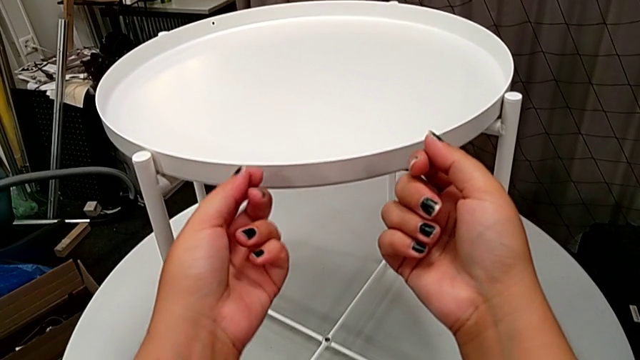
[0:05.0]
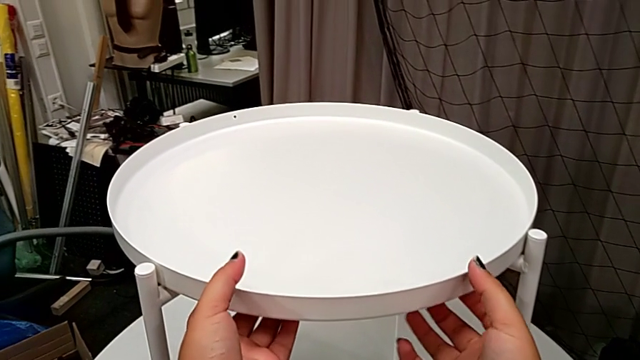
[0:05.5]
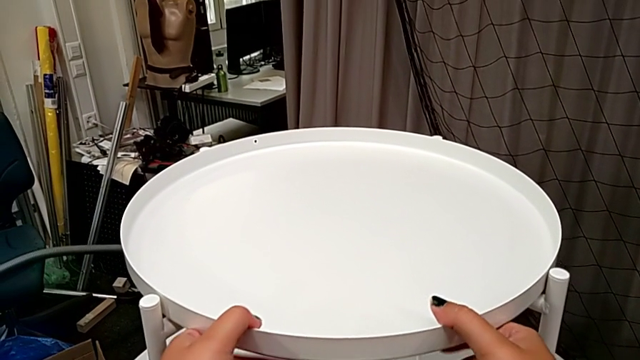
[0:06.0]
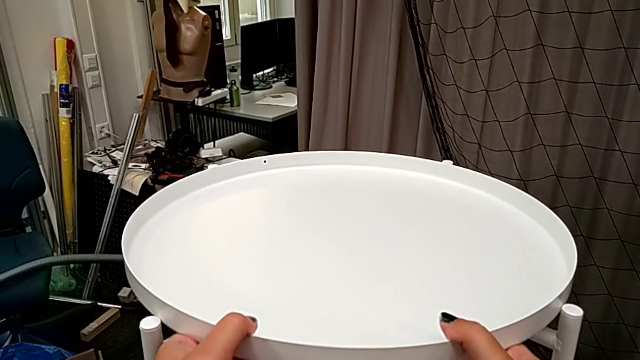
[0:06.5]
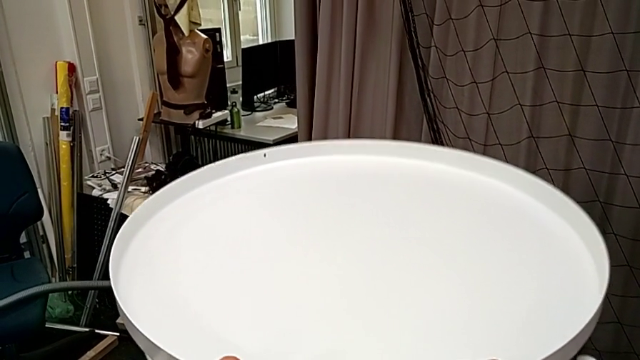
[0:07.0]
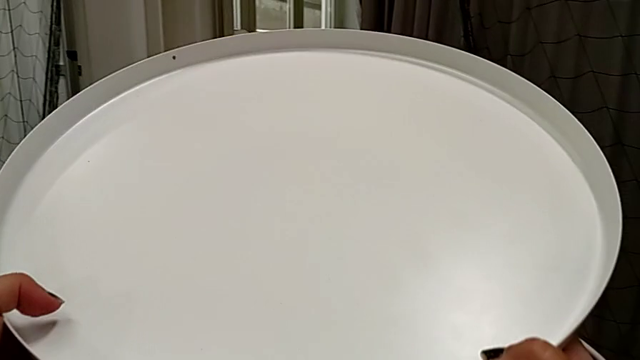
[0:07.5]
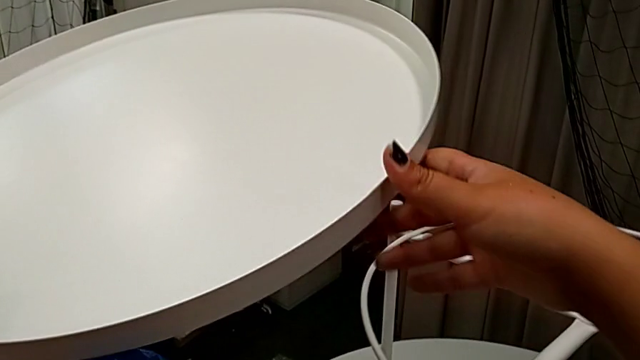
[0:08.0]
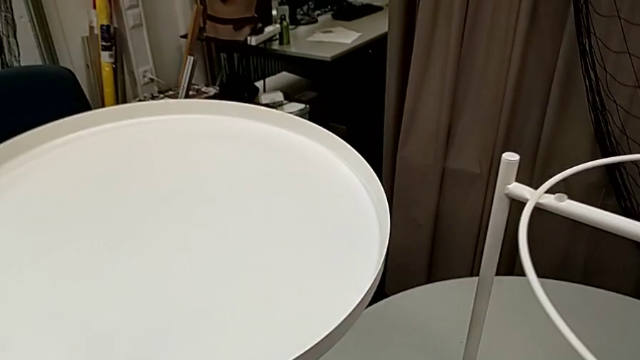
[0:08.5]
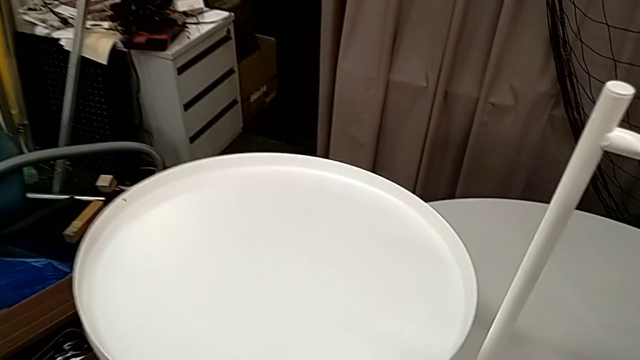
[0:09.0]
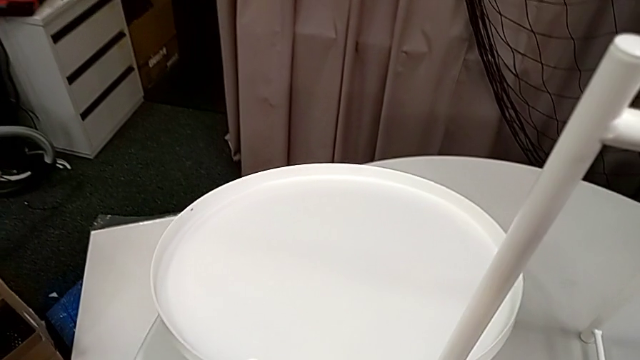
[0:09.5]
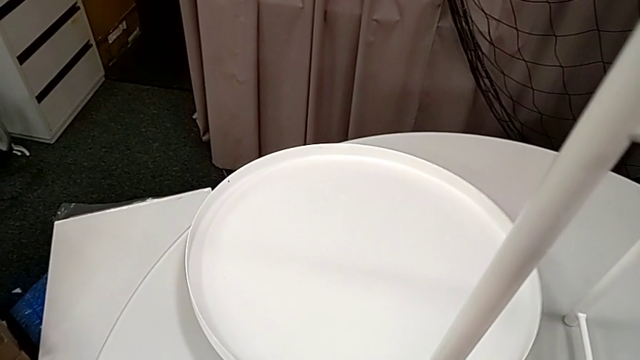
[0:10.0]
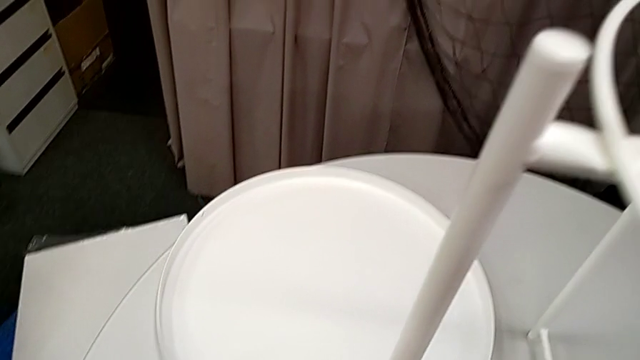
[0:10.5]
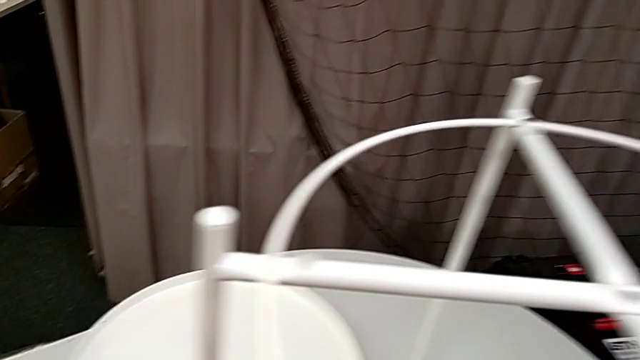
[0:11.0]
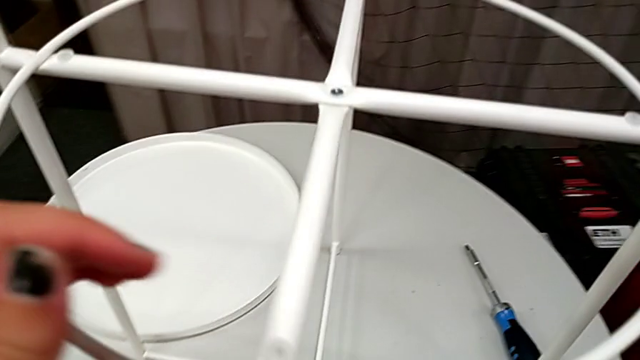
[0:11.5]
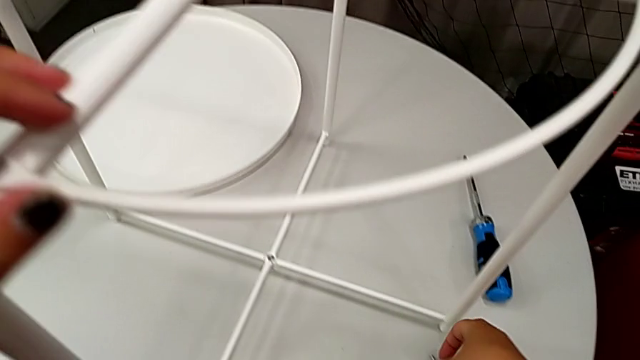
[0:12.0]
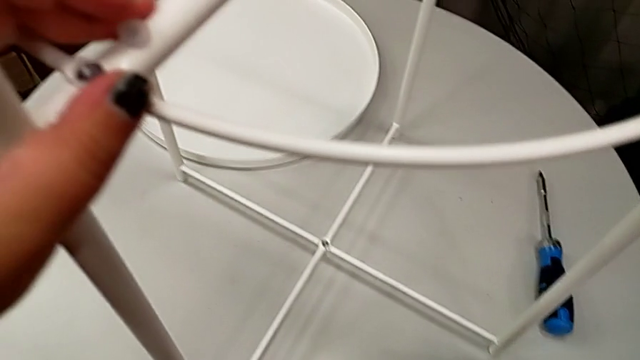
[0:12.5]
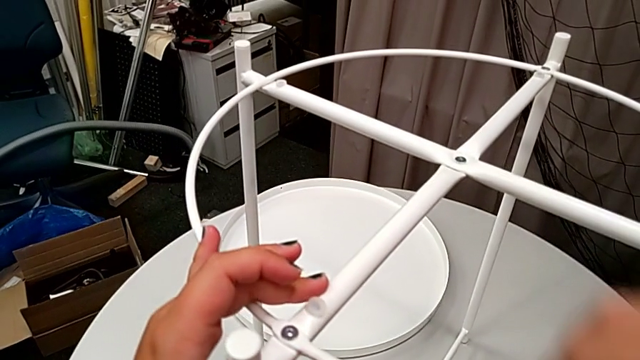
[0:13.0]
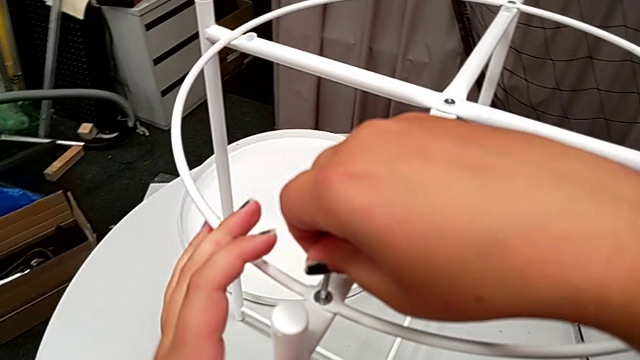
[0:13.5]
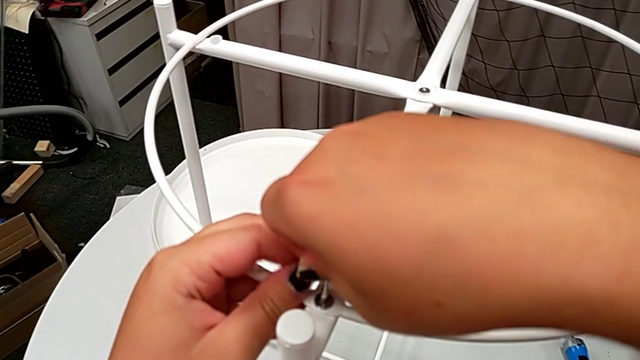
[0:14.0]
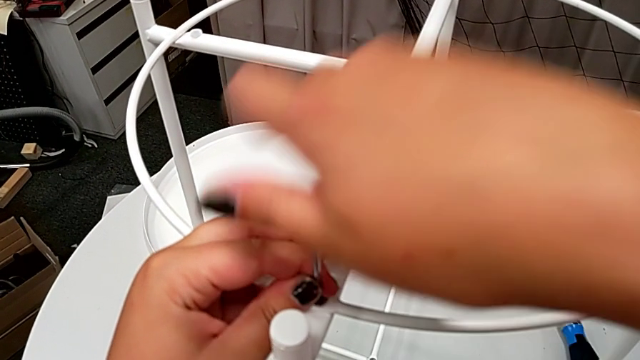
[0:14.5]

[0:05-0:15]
The camera wearer is disassembling the top of the table. They grab the tray, disassemble it and place it. They grab the tray table, grab the Allen wrench and insert it.

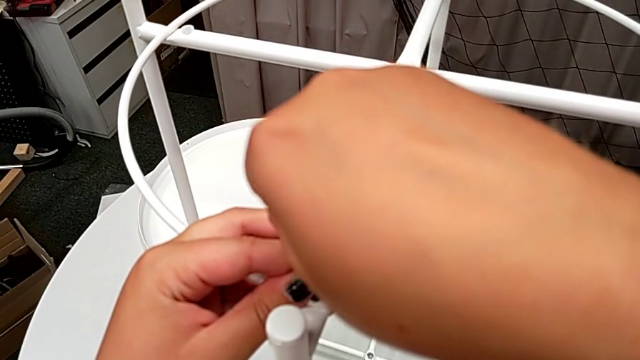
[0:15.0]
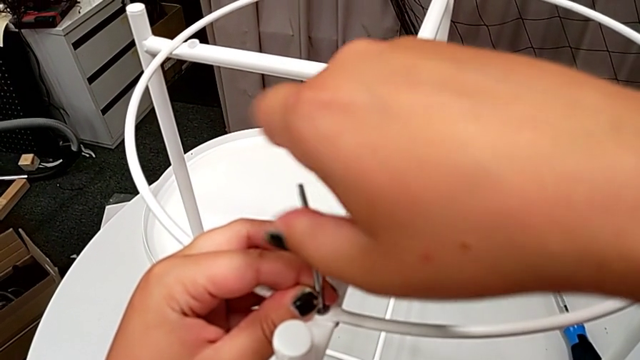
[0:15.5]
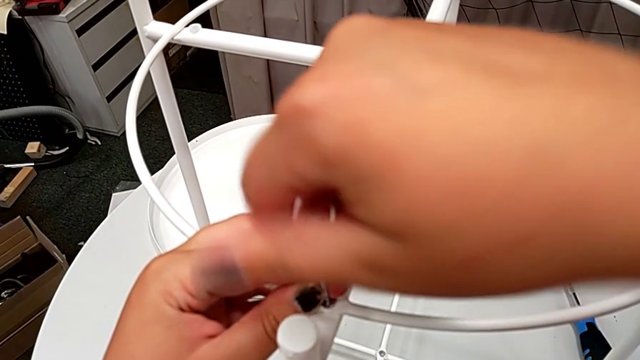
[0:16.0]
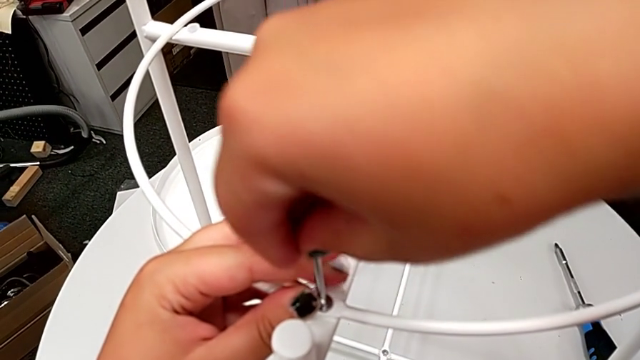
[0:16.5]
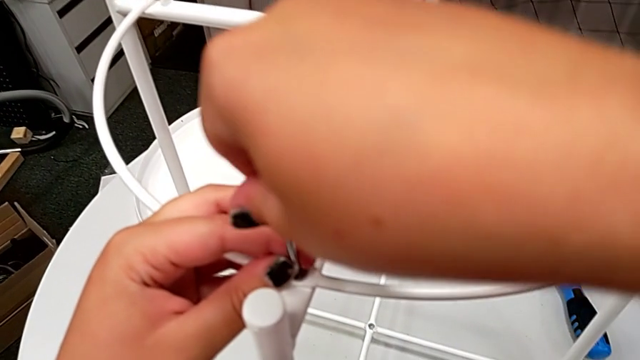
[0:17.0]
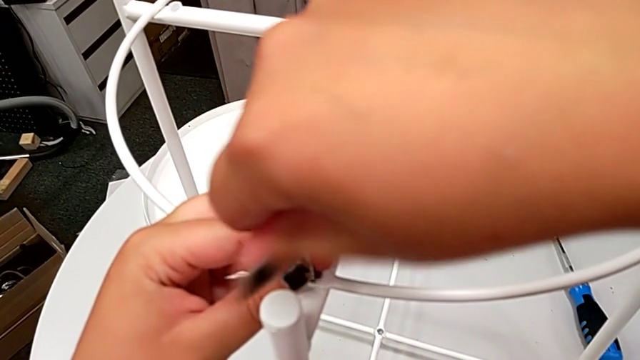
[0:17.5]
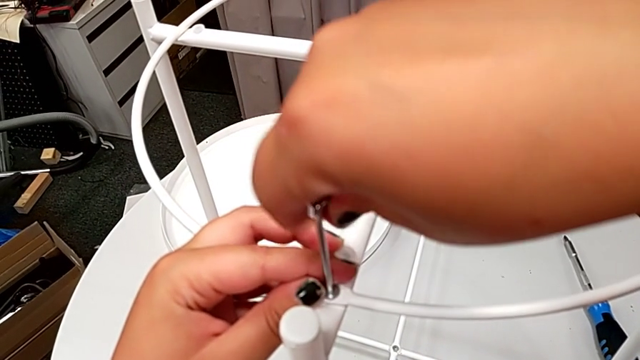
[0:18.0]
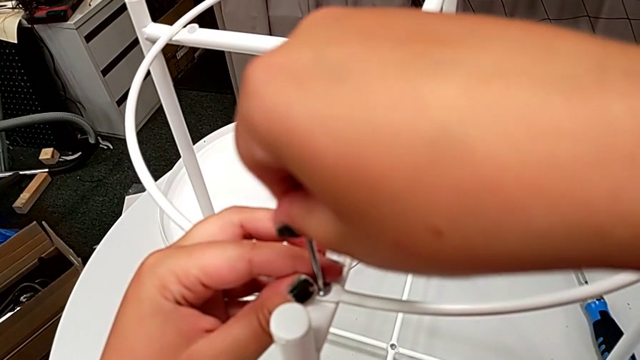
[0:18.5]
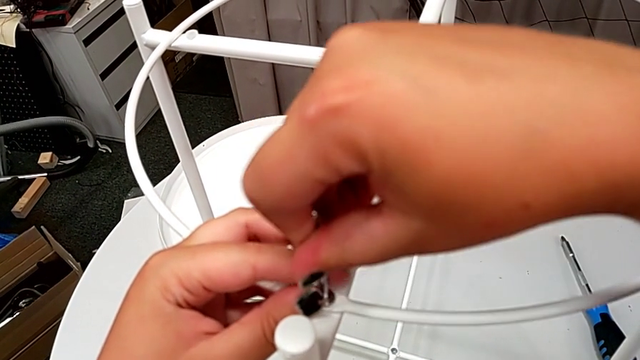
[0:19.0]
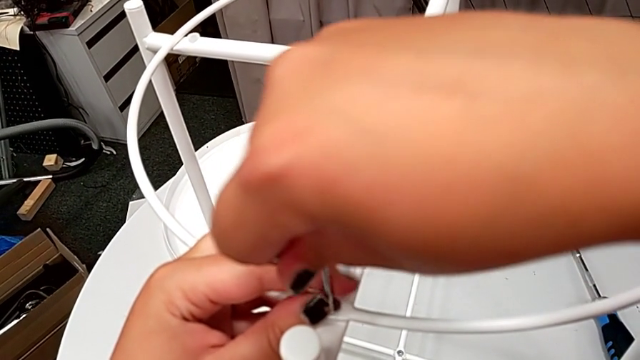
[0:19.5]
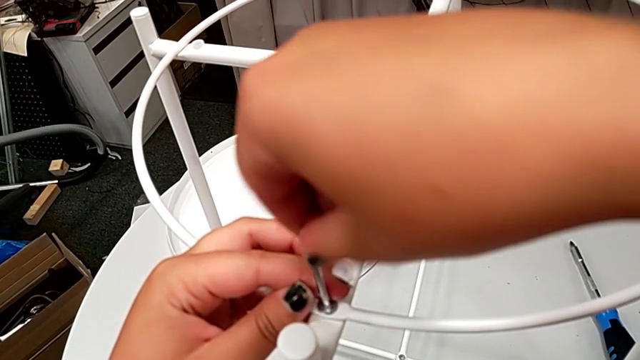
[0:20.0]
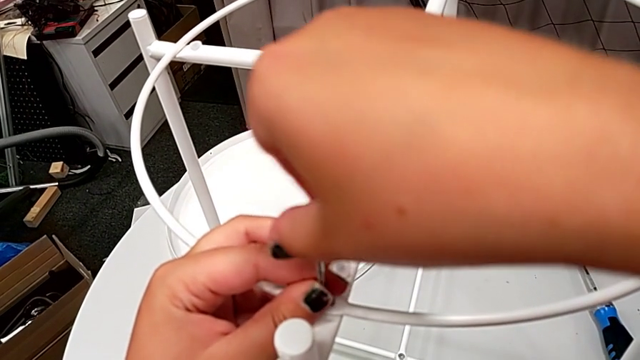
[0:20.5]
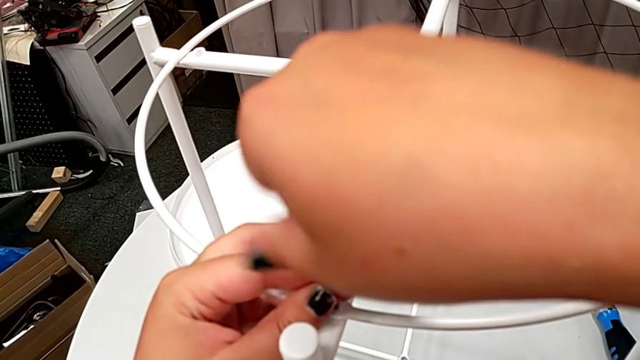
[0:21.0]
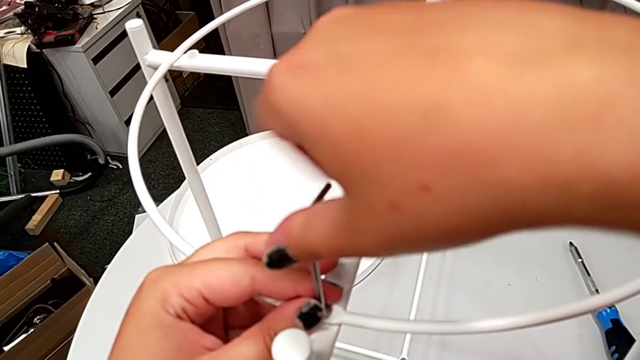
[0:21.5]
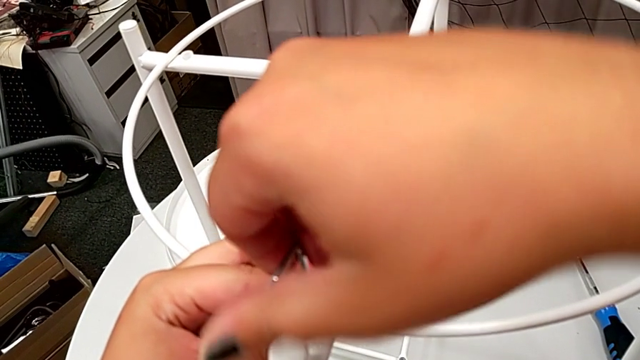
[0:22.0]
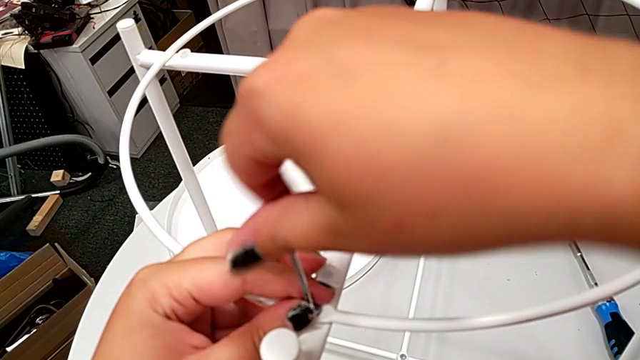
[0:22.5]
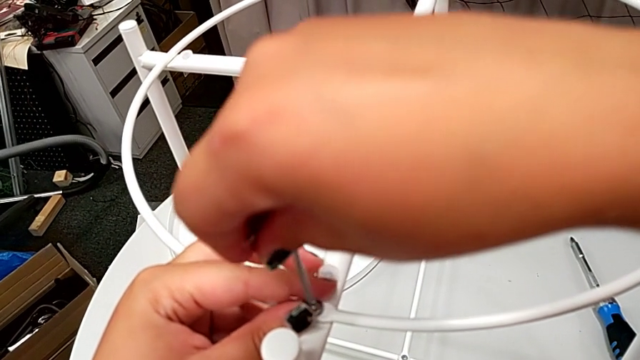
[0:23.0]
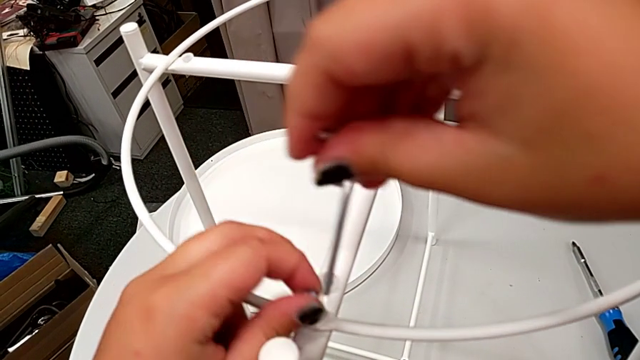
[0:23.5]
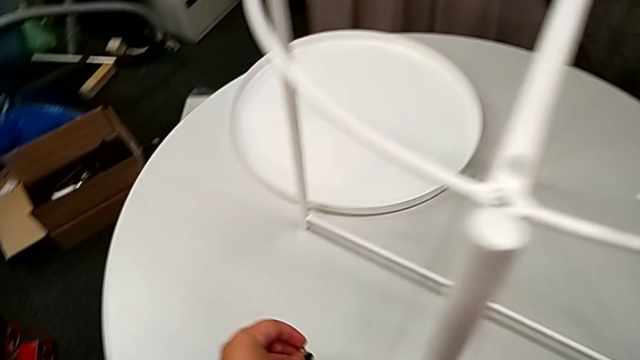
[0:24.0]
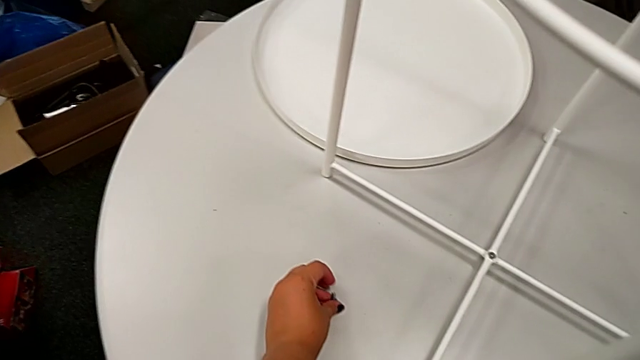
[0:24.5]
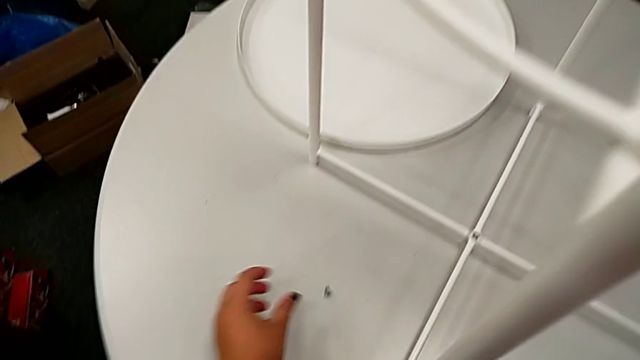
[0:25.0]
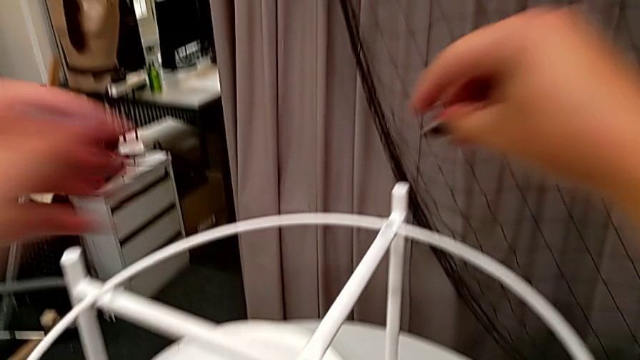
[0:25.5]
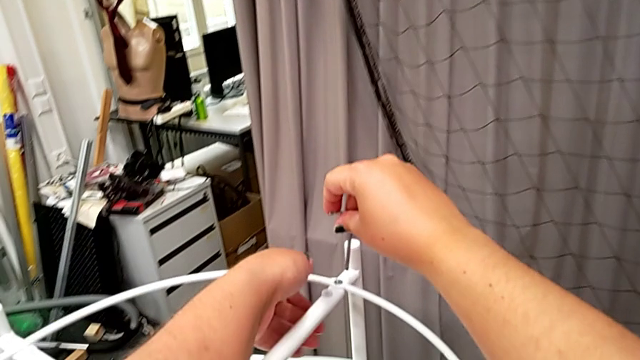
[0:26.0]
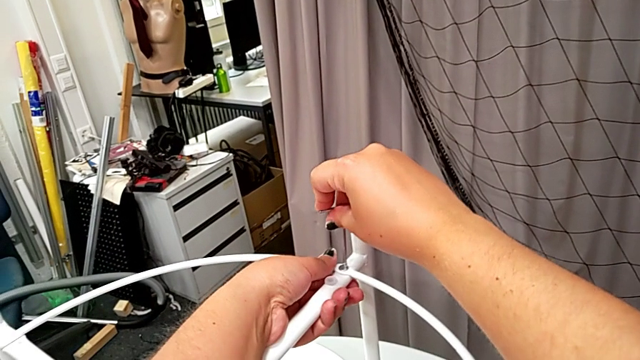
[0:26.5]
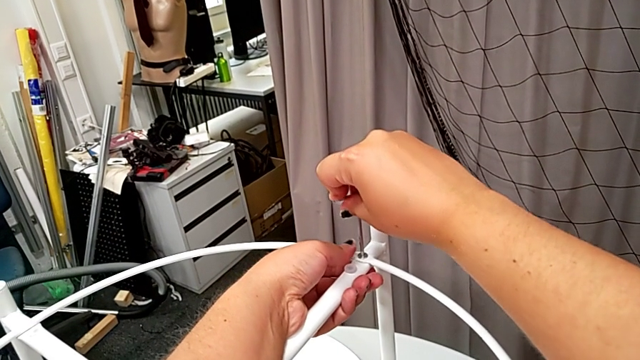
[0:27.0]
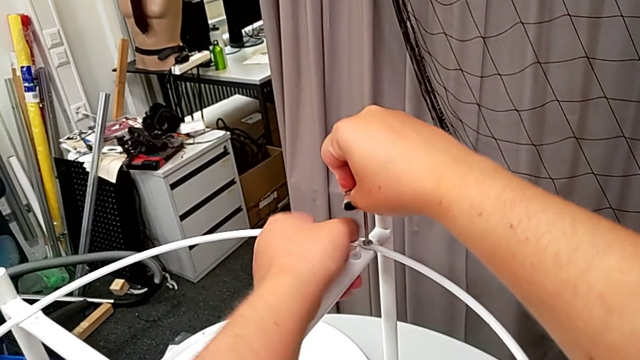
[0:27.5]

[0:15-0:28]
The camera wearer is disassembling the top of the table. They unscrew the hex socket head, withdraw the Allen wrench, disassemble the hex socket head and place it. They approach the Allen wrench and insert it.
